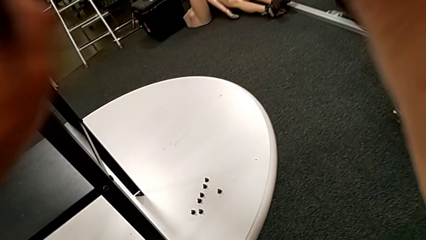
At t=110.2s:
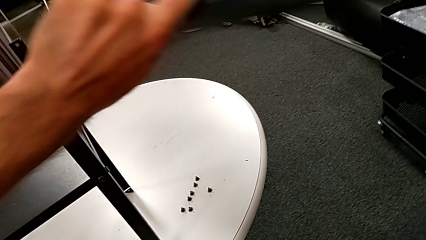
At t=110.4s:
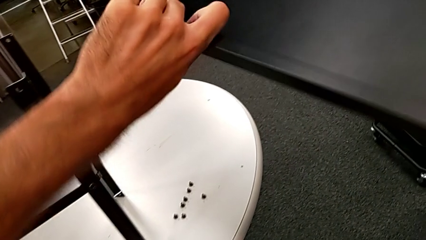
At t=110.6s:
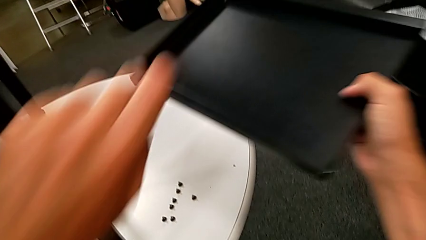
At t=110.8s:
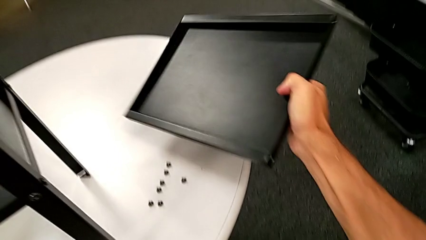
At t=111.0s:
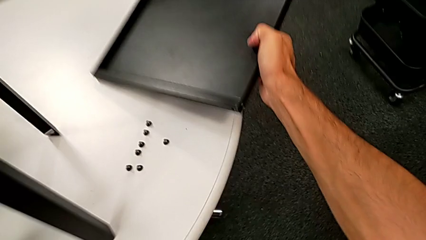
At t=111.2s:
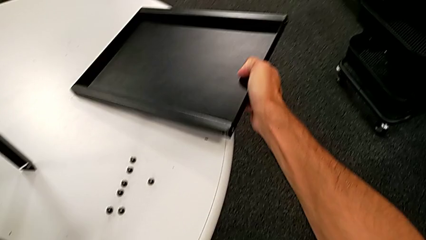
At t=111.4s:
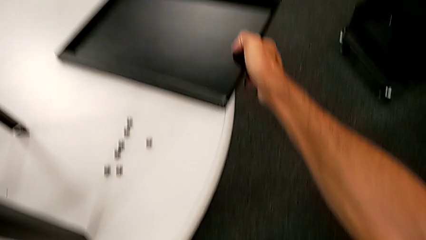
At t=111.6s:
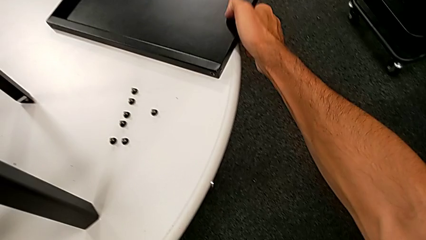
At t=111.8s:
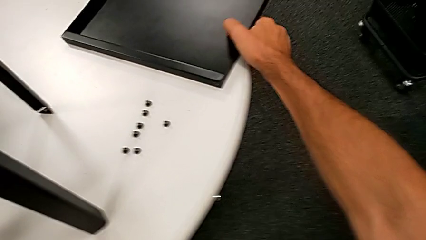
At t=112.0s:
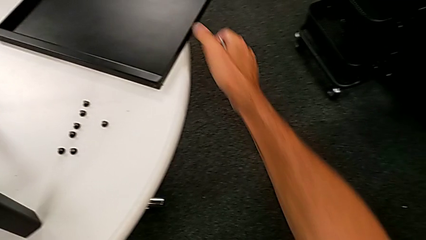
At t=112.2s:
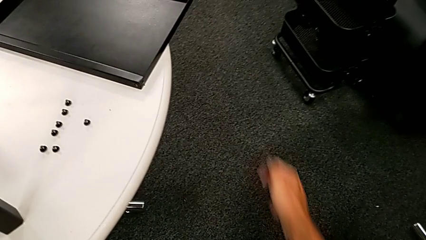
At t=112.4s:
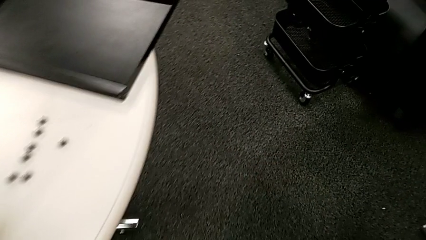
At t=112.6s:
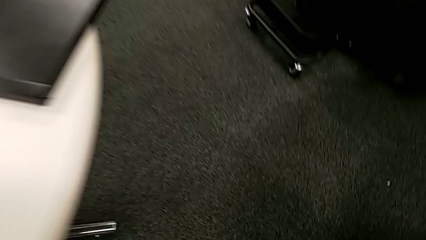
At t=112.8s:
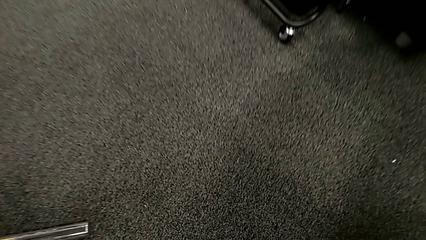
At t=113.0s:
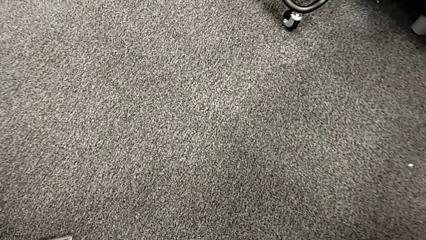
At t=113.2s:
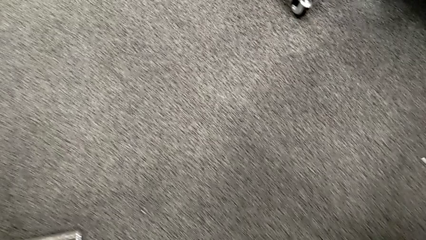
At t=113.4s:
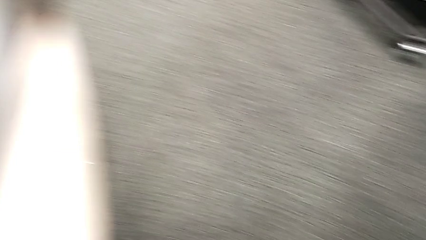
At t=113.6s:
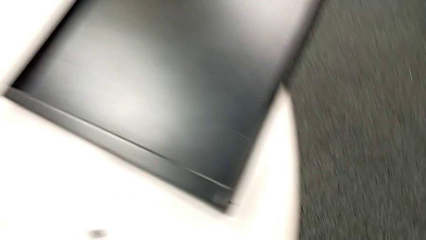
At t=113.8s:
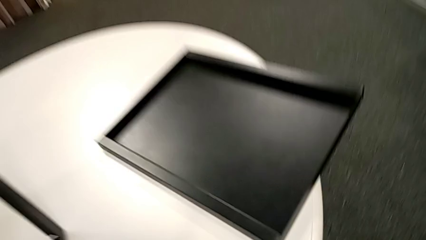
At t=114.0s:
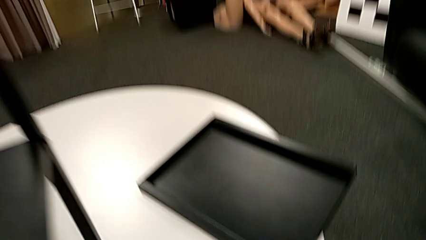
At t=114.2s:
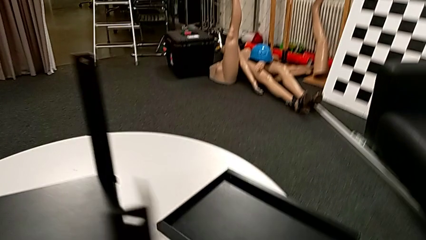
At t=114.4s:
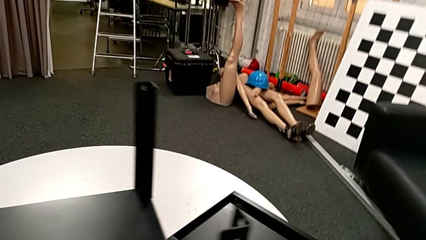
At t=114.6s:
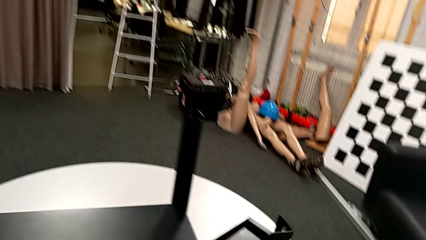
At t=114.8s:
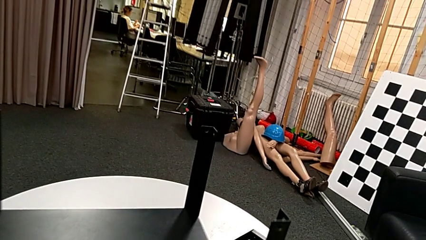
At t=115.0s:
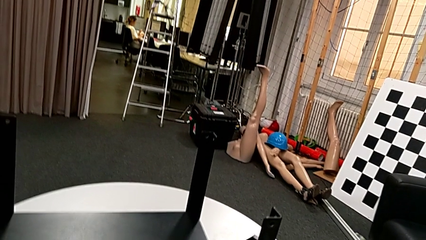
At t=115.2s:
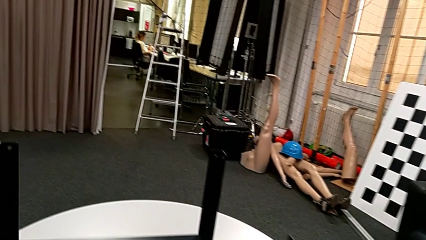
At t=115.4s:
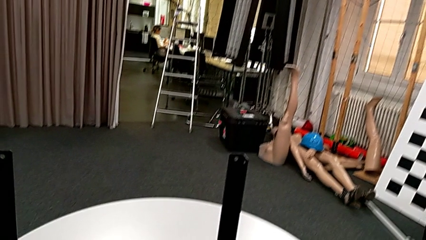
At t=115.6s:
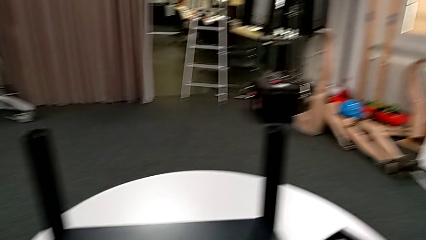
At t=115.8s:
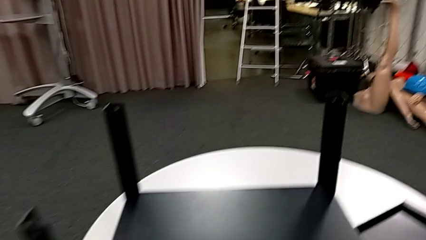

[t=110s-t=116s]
The camera wearer is unscrewing the fourth leg from the table and disassembling the upper tray. They place the top tray, approach the hex socket head and place it.

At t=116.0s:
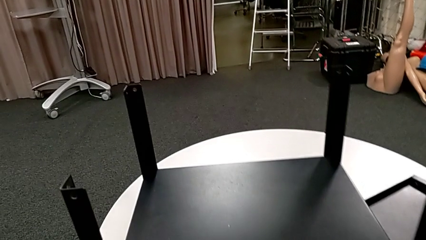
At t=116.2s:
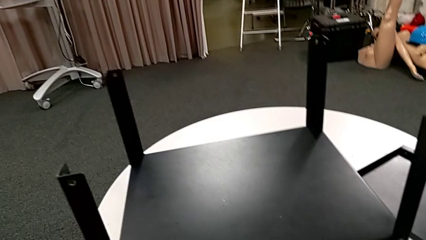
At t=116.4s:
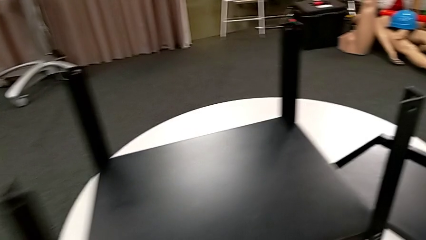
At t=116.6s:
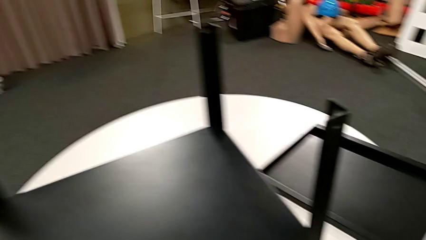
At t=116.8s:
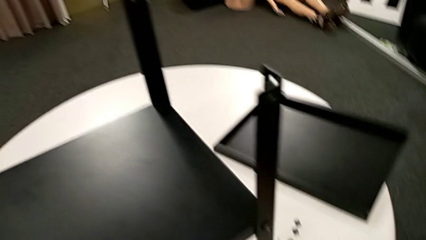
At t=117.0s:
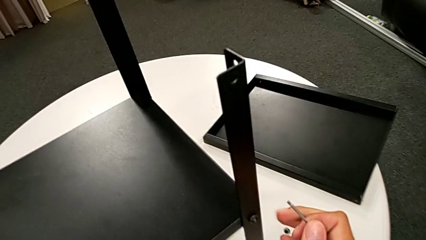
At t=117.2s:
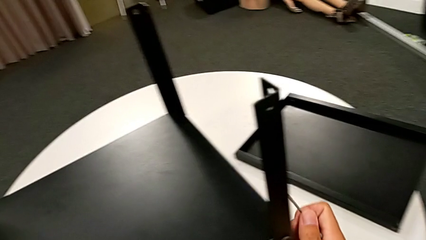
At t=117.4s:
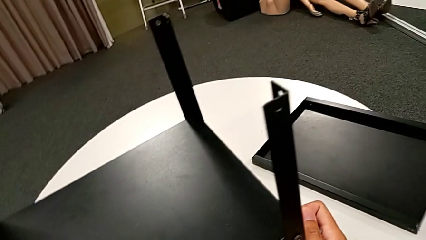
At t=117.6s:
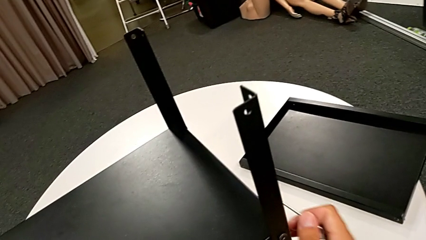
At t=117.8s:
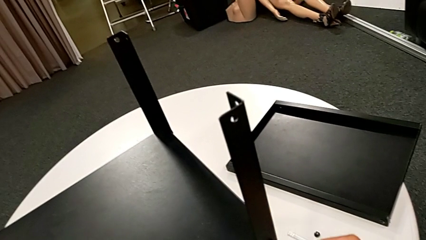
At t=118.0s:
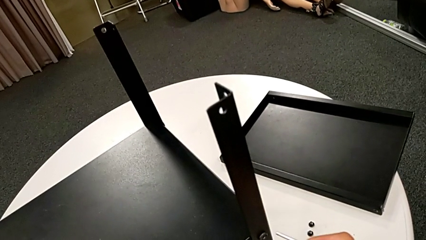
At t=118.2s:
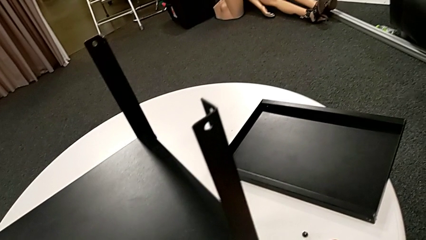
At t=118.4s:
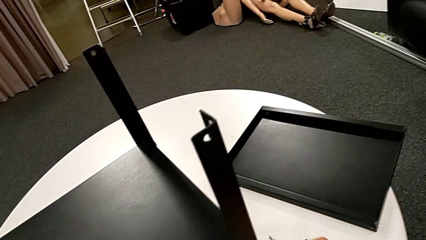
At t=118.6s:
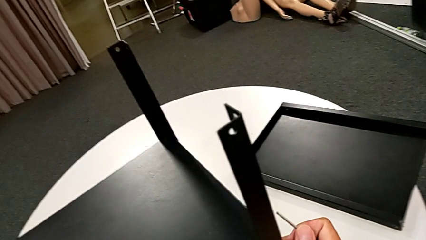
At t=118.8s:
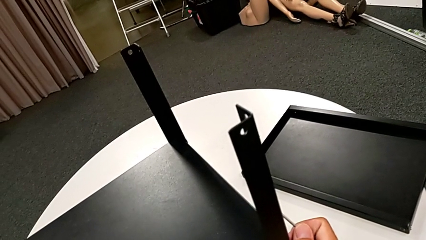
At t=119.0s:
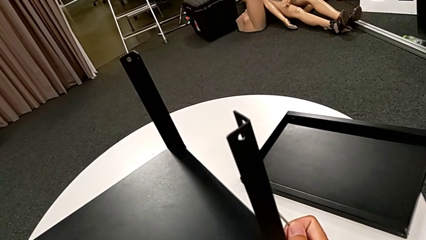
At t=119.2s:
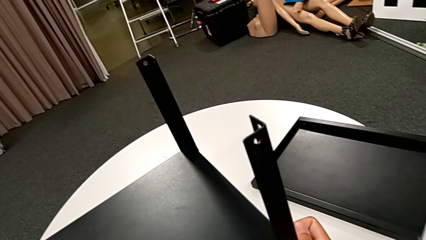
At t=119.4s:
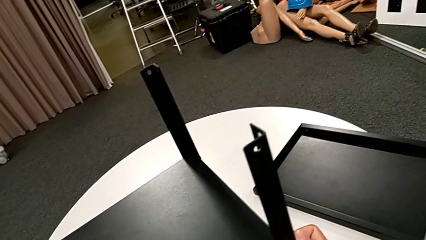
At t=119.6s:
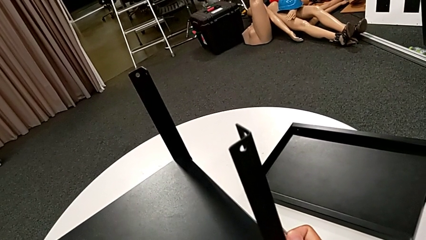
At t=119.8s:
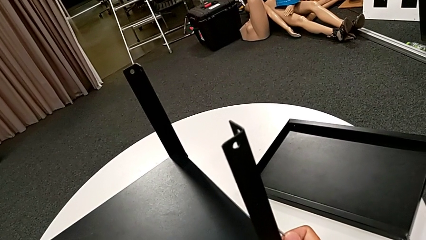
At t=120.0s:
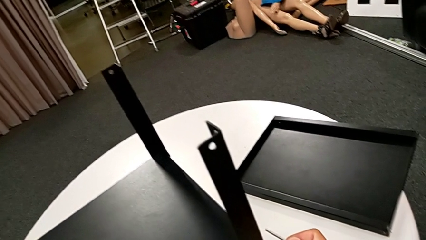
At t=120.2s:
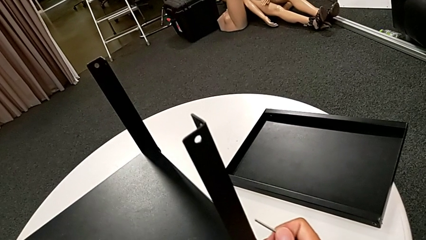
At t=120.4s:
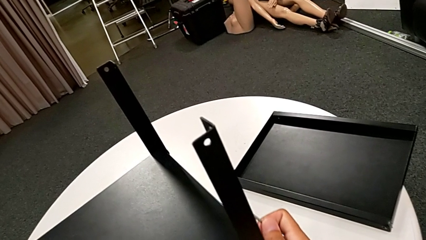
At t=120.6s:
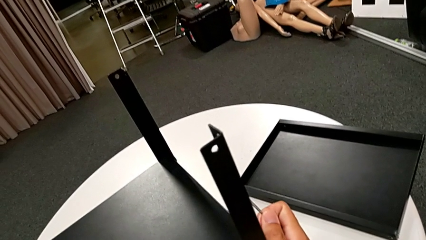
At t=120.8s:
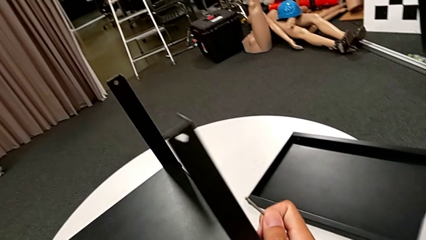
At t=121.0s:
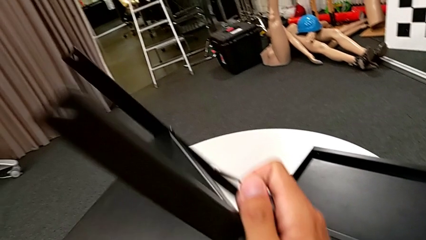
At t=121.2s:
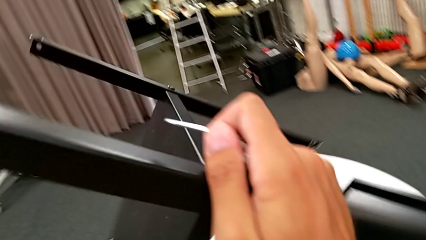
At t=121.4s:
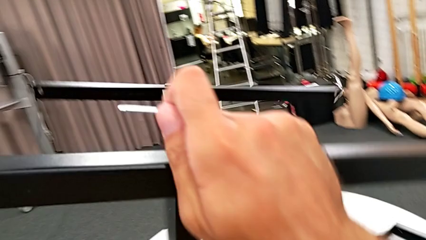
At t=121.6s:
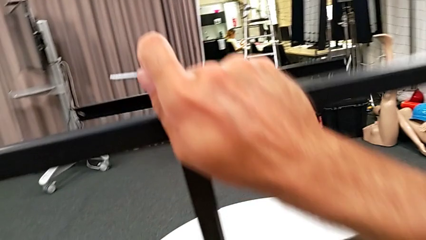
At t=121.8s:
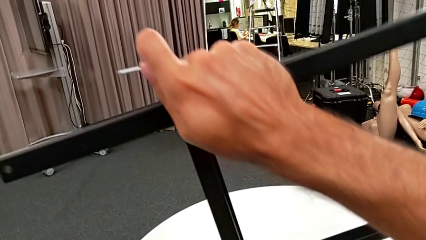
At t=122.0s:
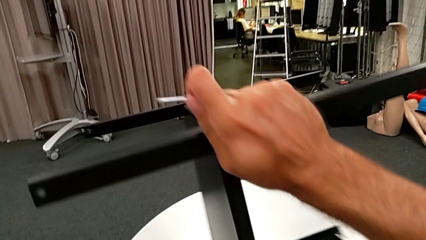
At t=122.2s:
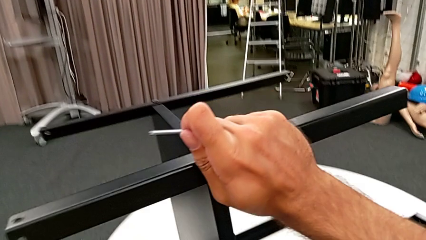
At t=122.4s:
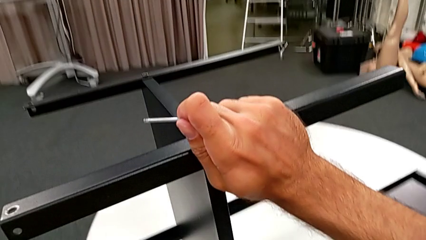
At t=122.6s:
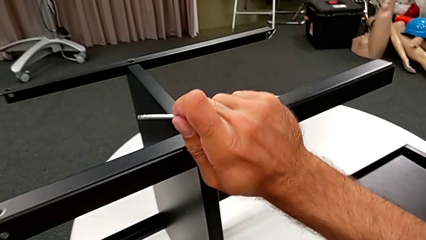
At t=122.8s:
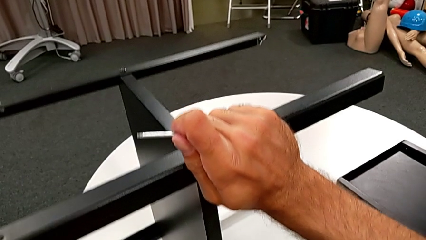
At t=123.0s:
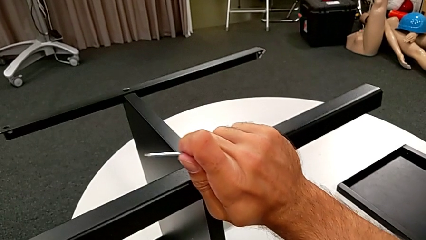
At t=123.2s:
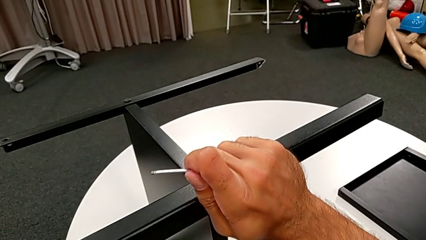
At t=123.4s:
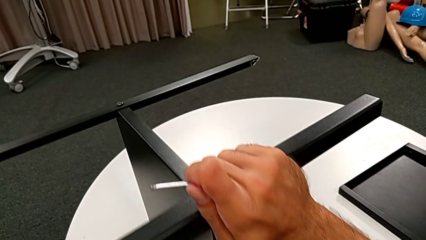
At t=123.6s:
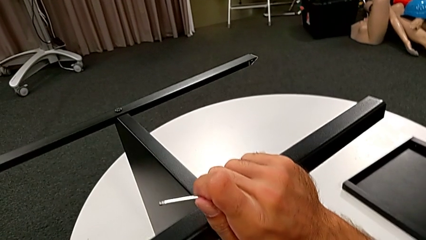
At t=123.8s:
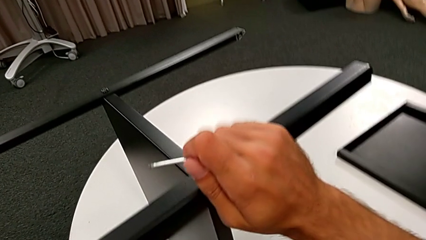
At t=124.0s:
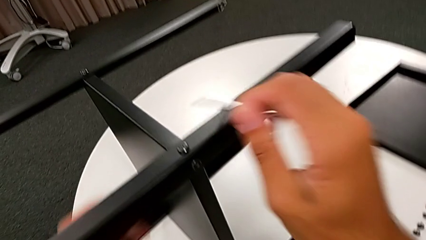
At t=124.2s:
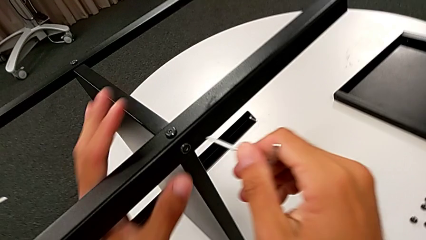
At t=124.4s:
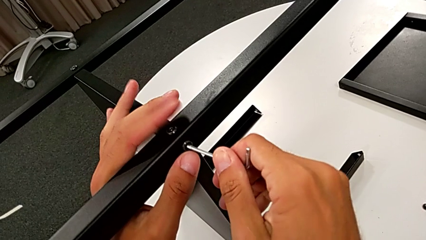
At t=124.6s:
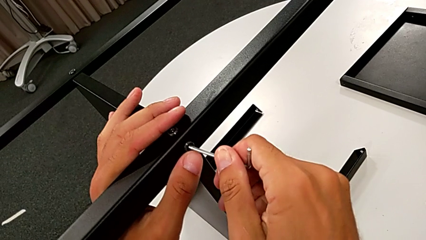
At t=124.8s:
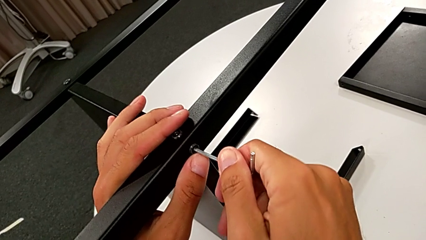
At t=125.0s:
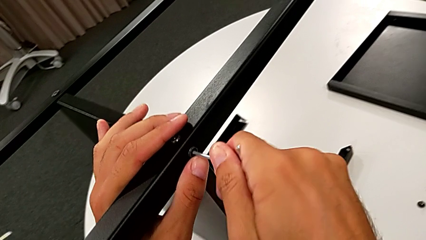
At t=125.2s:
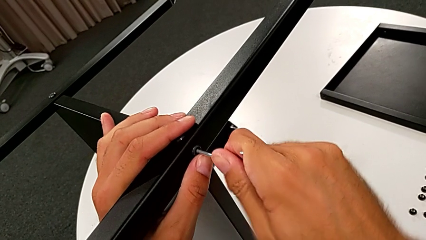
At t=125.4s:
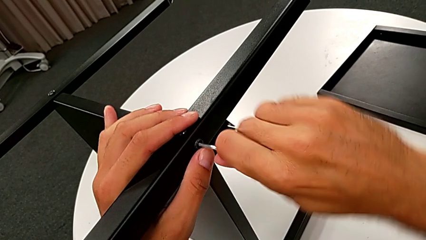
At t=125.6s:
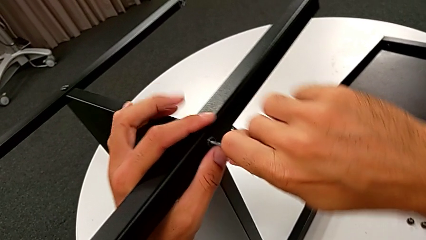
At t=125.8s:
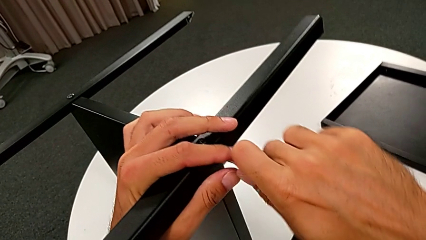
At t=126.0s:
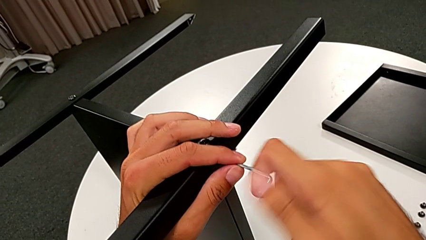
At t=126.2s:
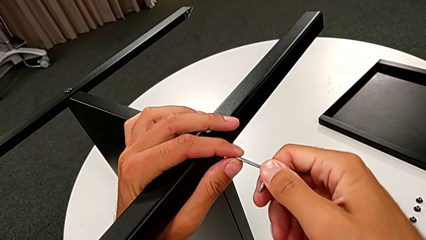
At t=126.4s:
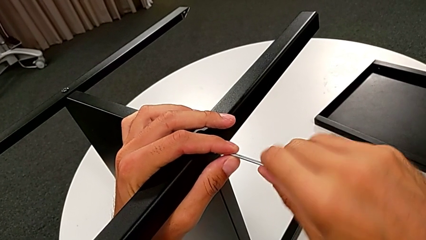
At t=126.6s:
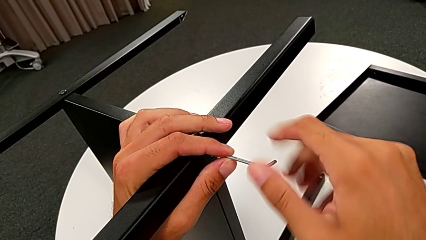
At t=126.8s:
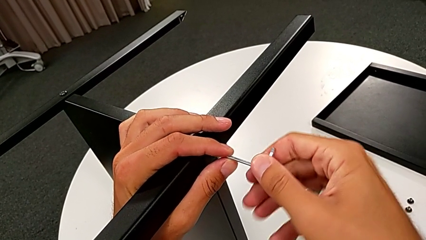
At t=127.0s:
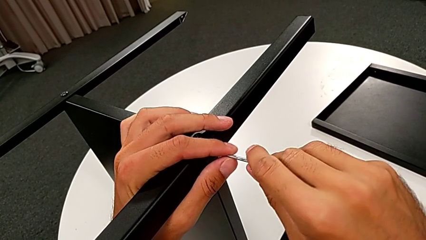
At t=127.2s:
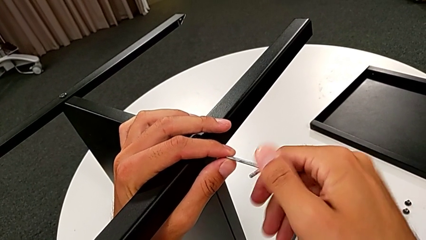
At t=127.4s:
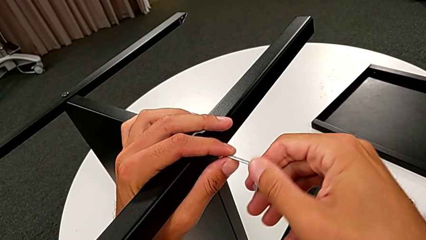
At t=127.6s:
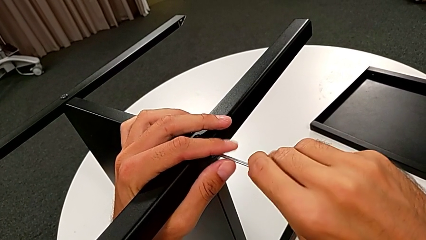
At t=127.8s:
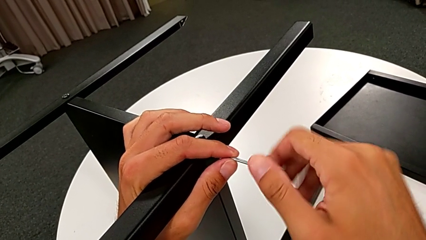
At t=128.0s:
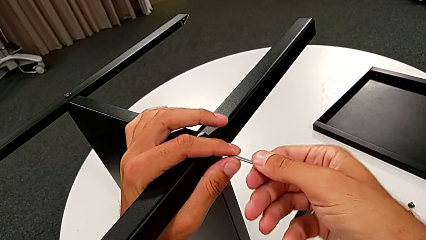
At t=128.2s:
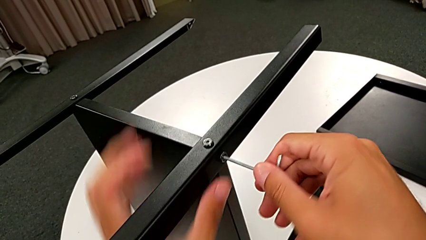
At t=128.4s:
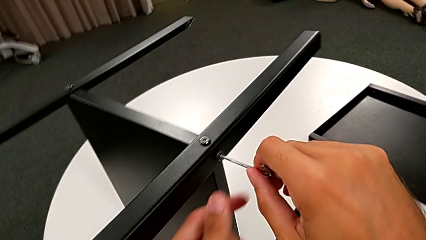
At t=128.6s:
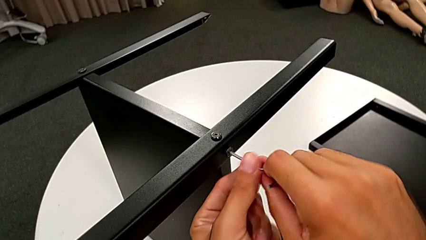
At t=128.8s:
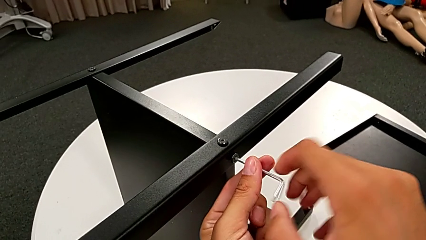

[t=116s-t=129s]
The camera wearer is disassembling the first leg from the shelf. They slide the nightstand, grab the leg, rotate the nightstand, place it, insert the Allen wrench and begin to unscrew the hex socket head.
